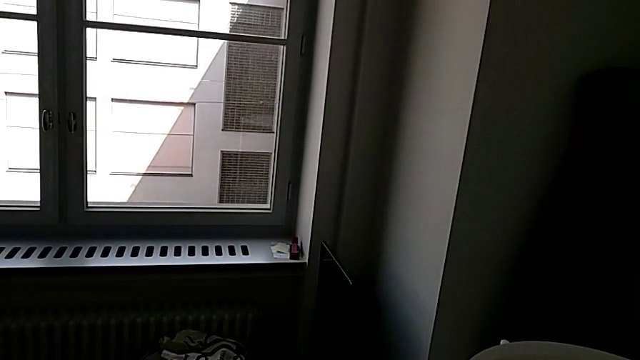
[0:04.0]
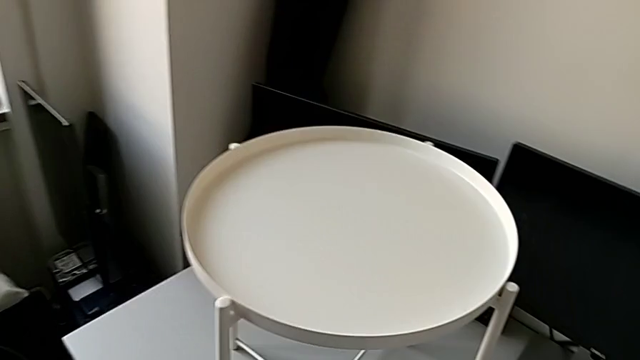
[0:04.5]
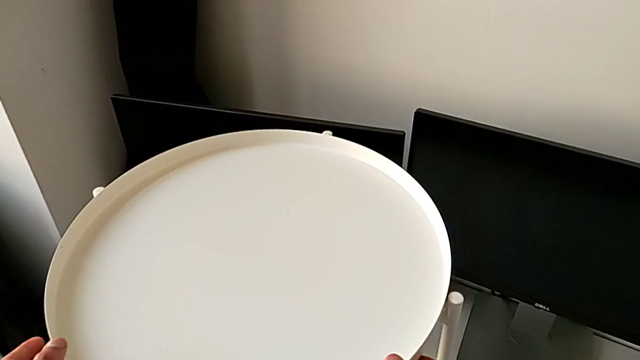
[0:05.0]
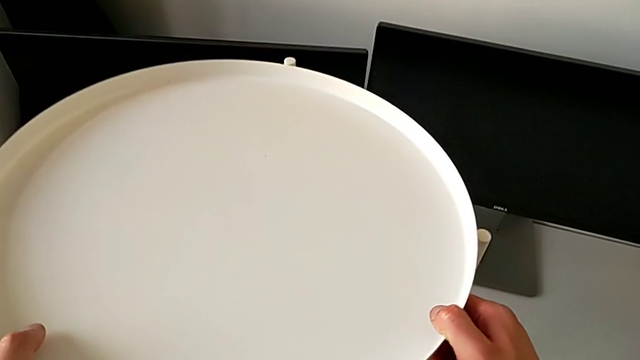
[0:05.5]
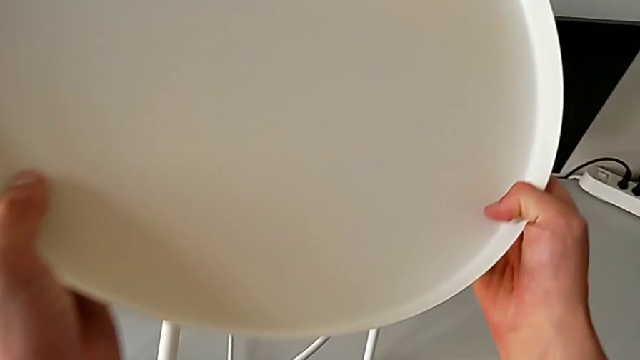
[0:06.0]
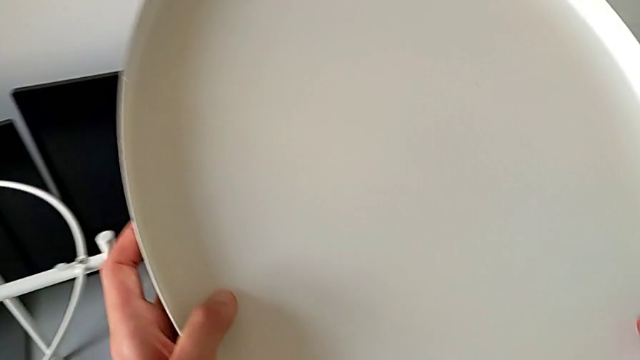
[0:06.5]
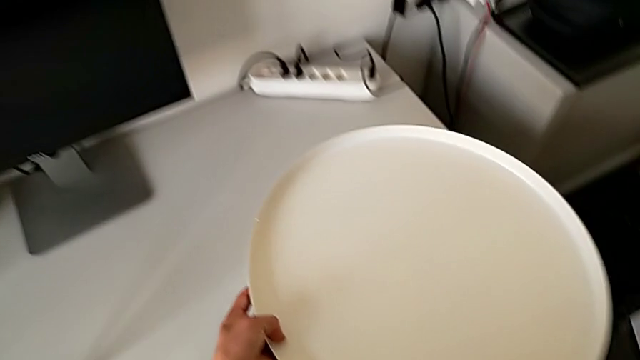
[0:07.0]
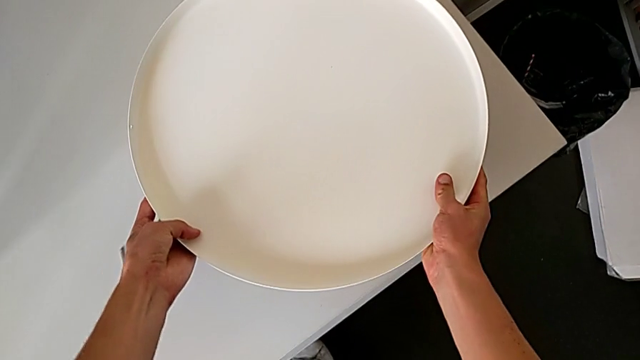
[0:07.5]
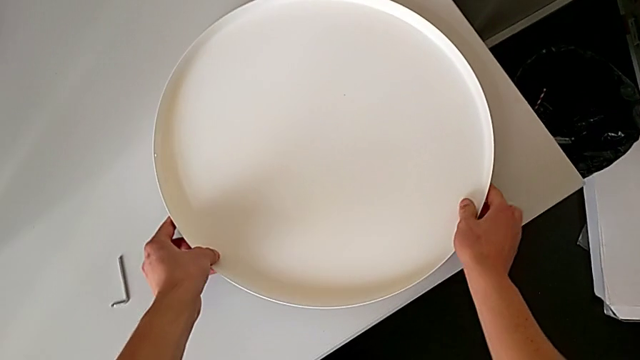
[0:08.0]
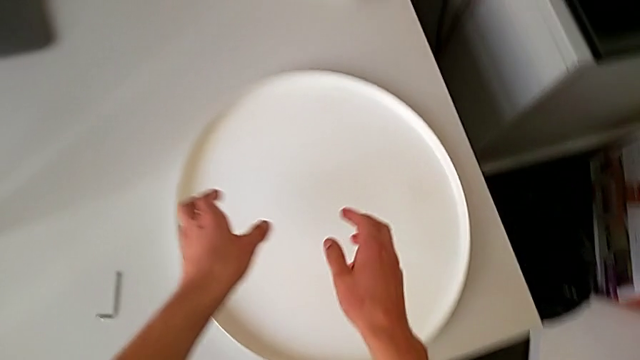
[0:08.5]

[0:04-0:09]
The camera wearer disassembles the tray. They grab the tray, disassemble it, lift it and place it.

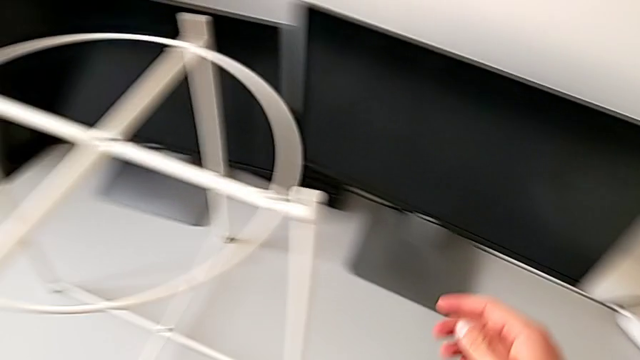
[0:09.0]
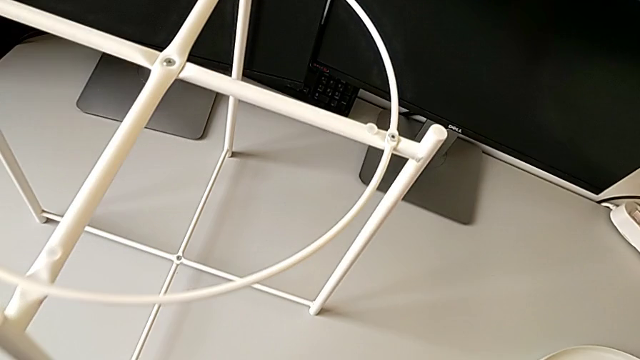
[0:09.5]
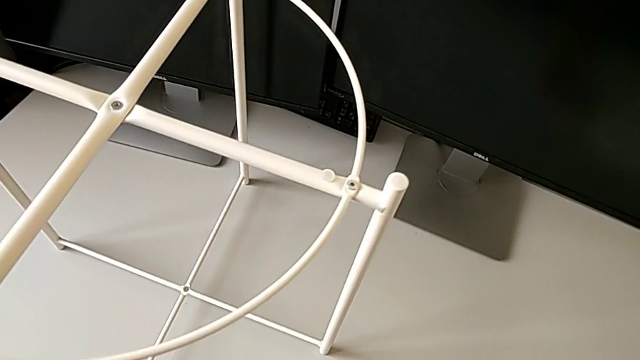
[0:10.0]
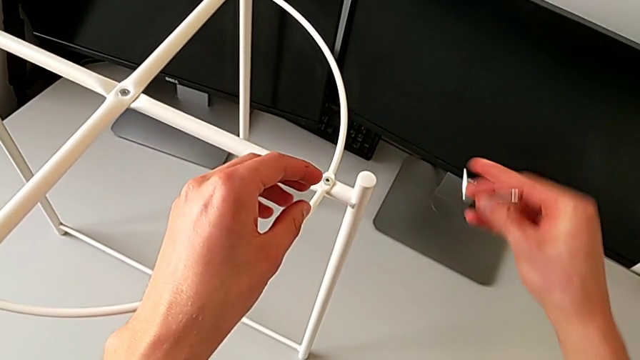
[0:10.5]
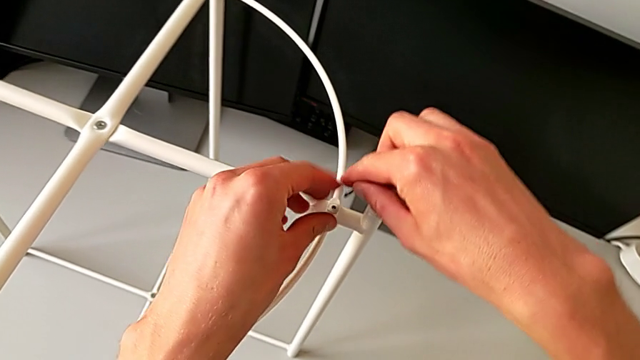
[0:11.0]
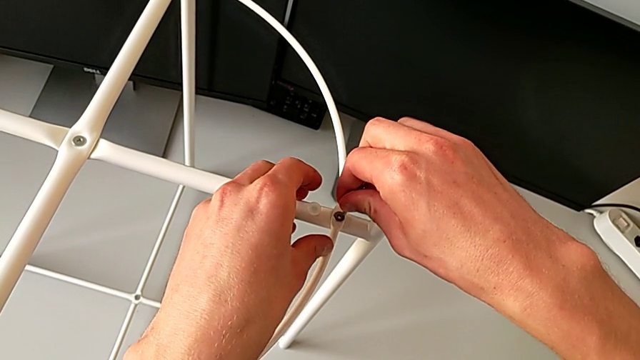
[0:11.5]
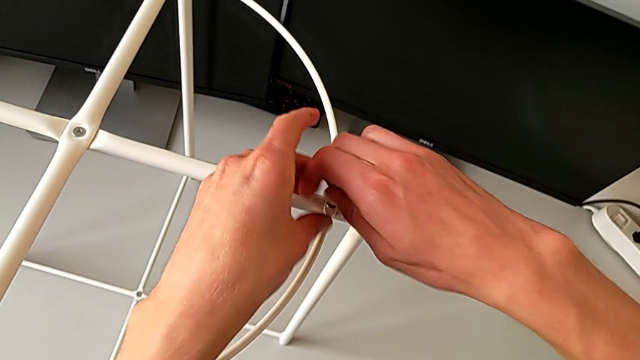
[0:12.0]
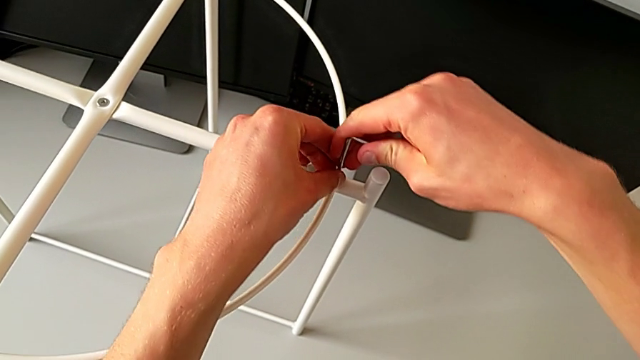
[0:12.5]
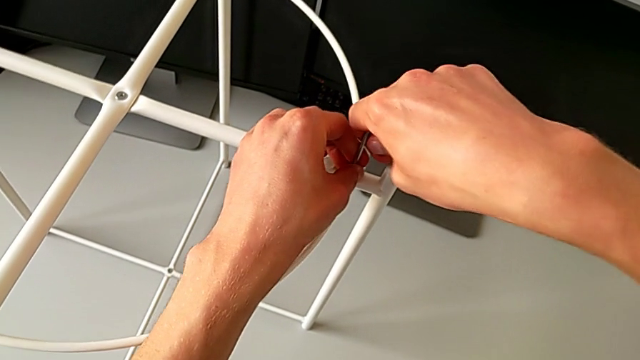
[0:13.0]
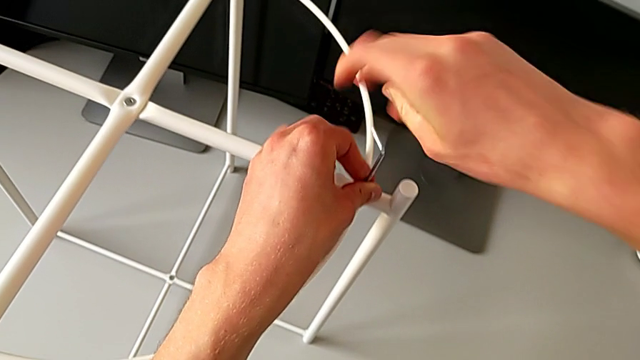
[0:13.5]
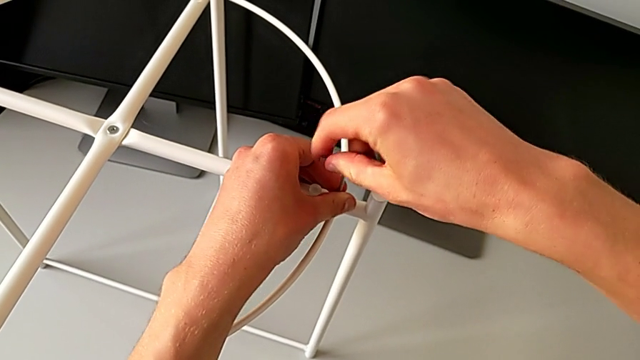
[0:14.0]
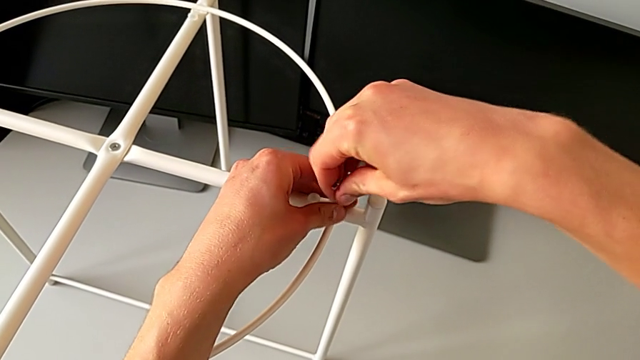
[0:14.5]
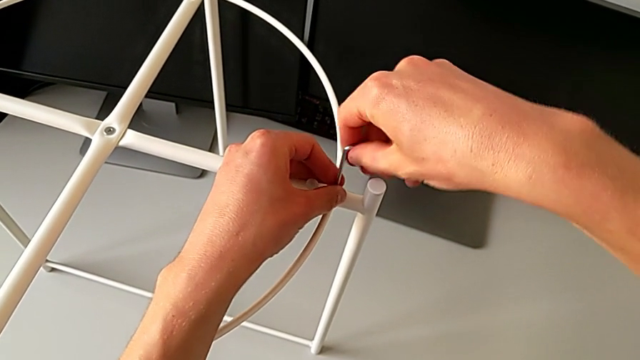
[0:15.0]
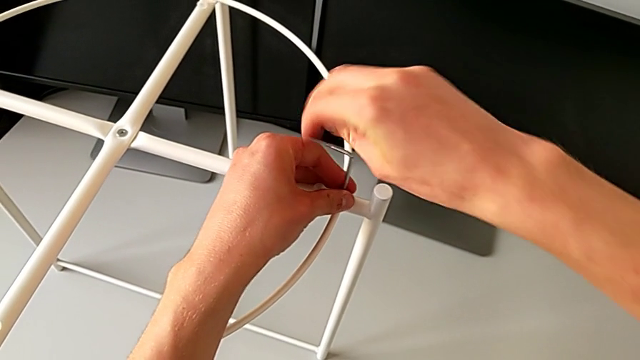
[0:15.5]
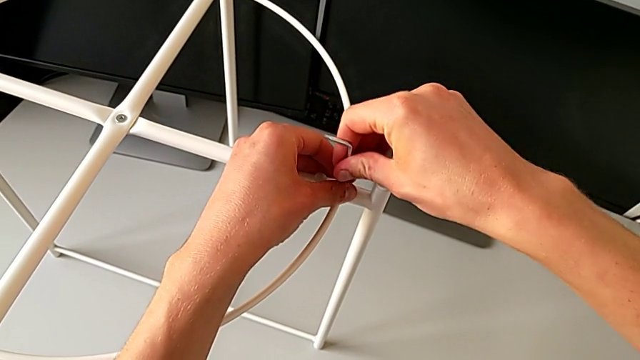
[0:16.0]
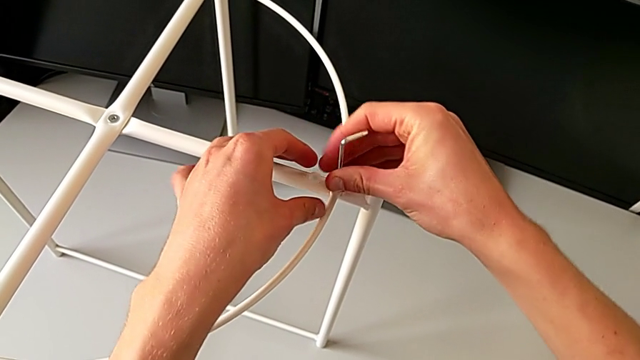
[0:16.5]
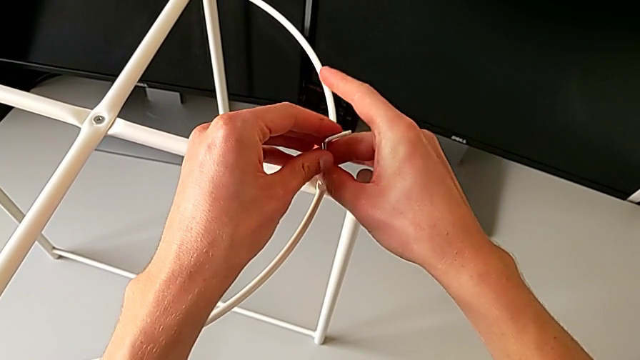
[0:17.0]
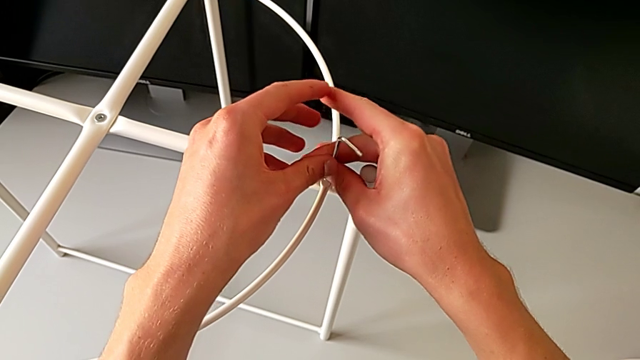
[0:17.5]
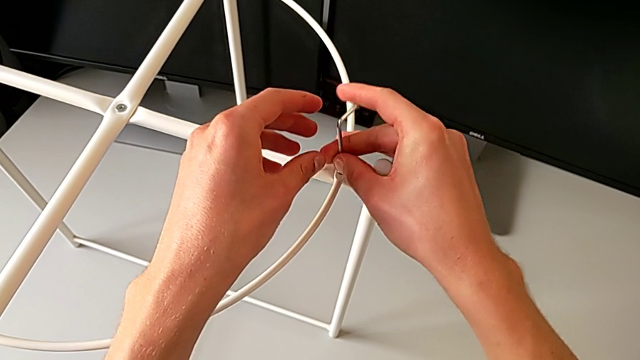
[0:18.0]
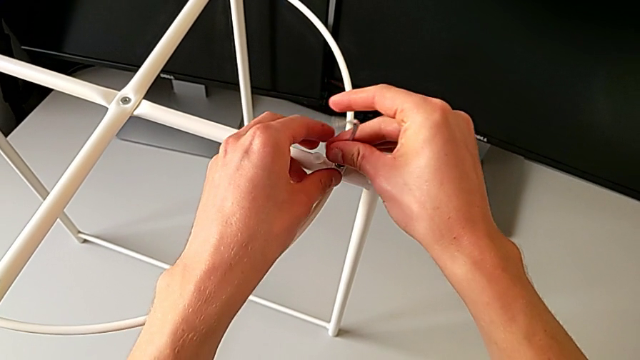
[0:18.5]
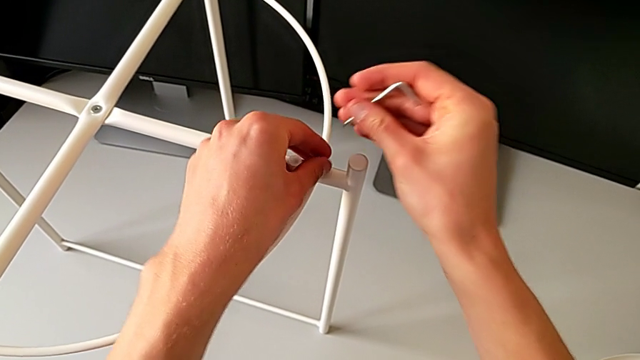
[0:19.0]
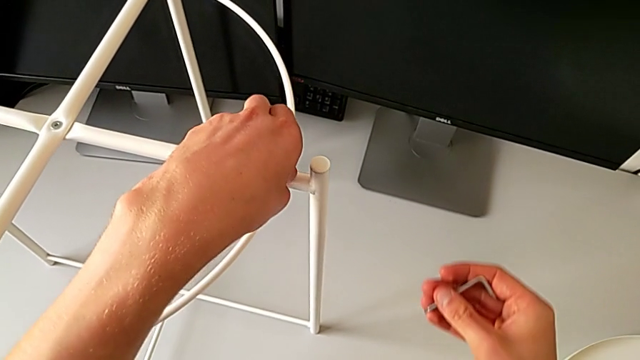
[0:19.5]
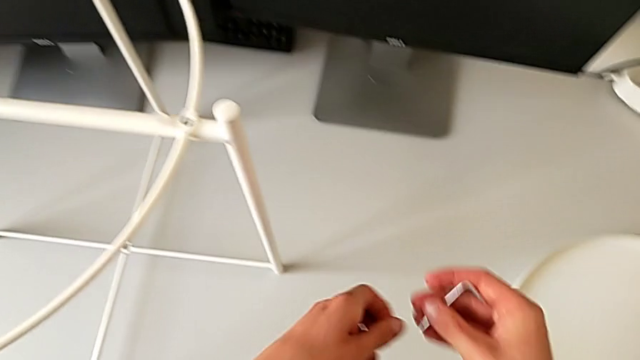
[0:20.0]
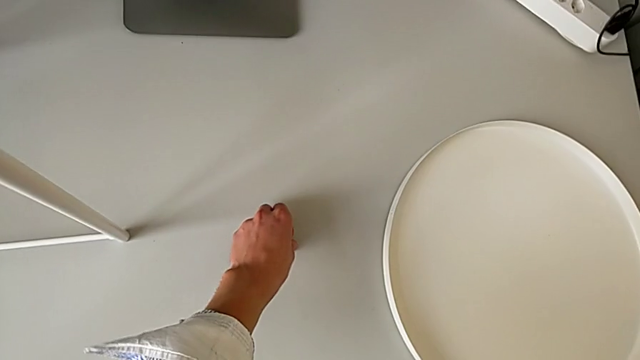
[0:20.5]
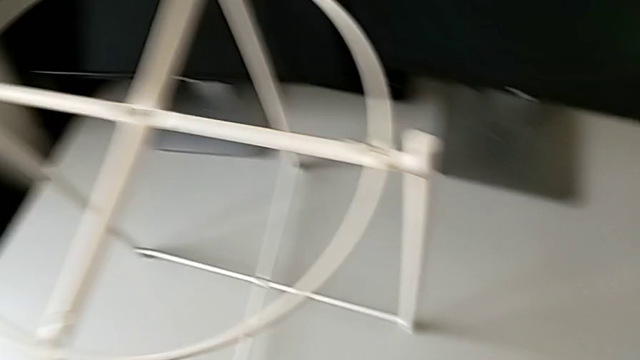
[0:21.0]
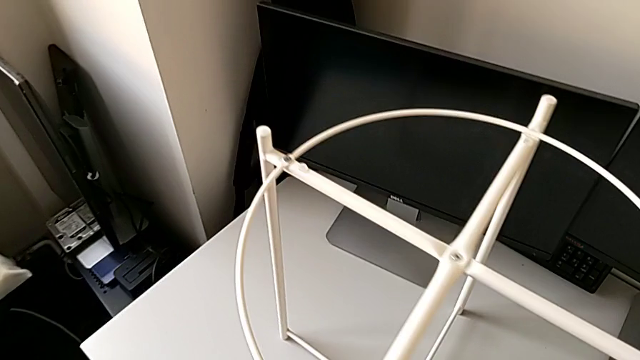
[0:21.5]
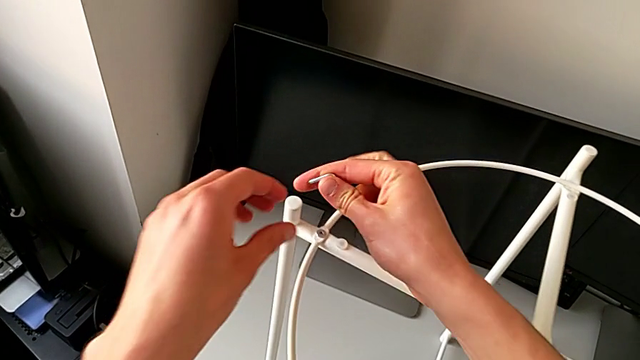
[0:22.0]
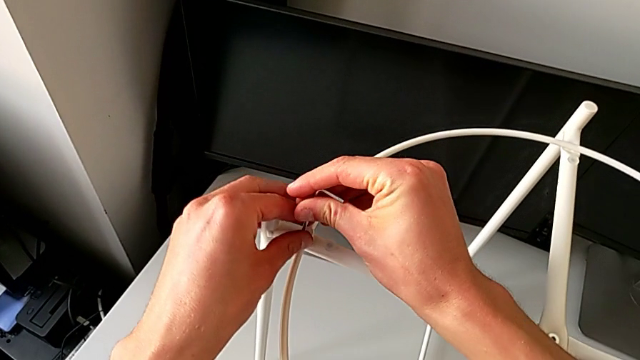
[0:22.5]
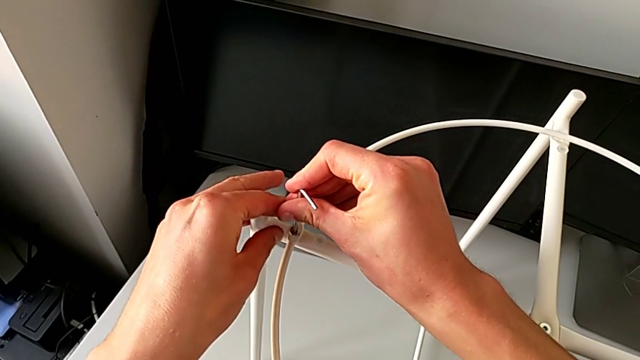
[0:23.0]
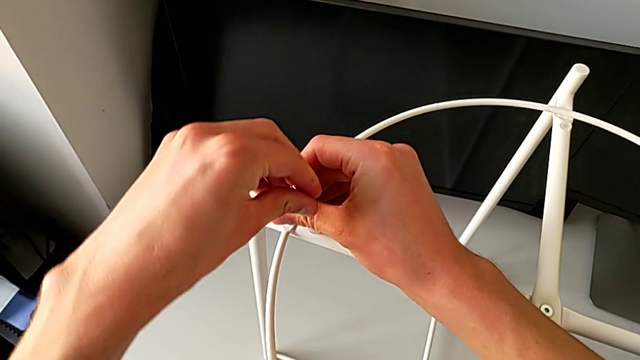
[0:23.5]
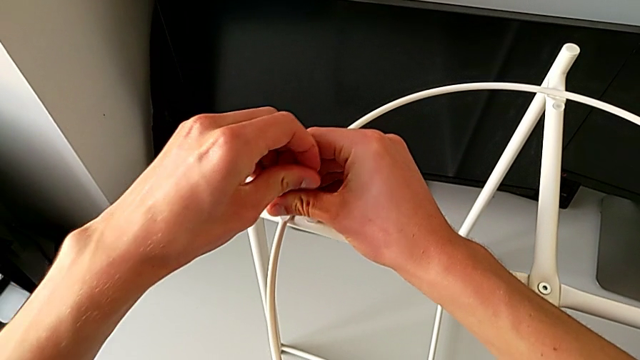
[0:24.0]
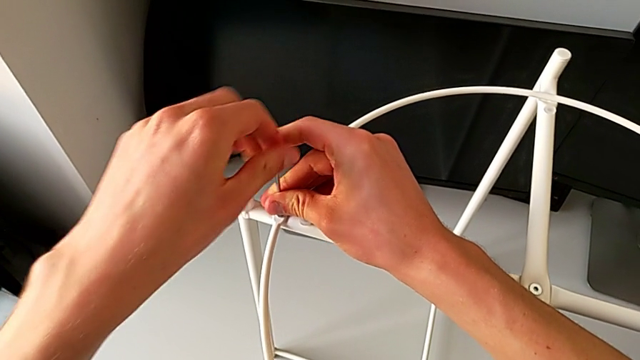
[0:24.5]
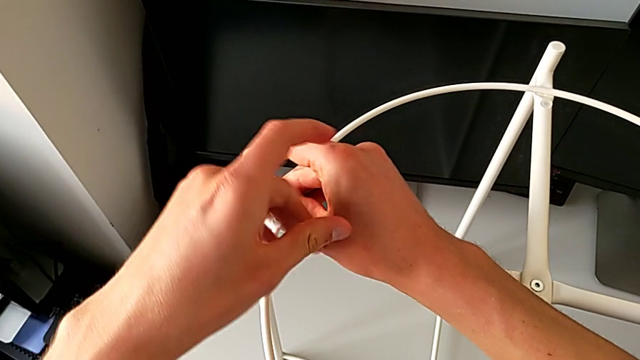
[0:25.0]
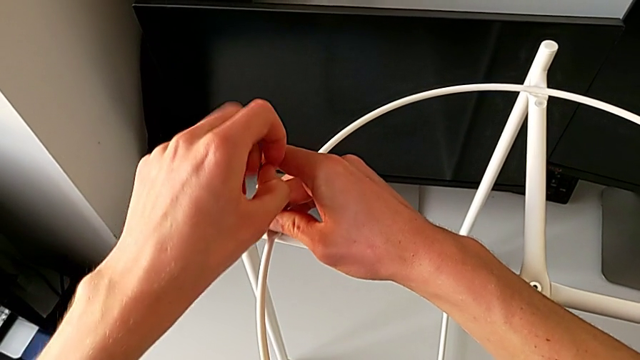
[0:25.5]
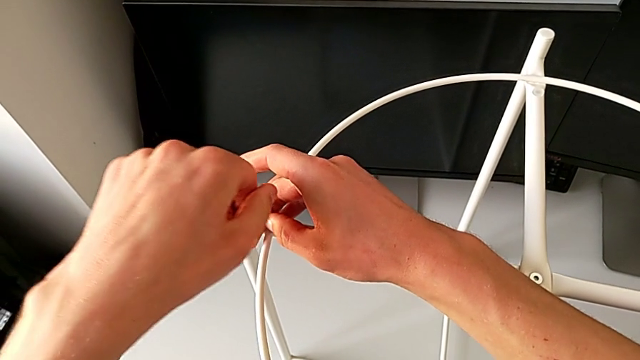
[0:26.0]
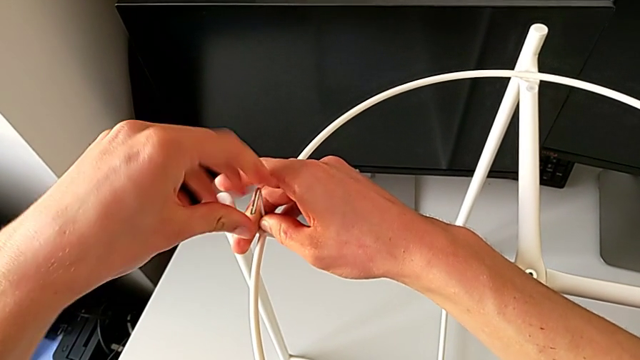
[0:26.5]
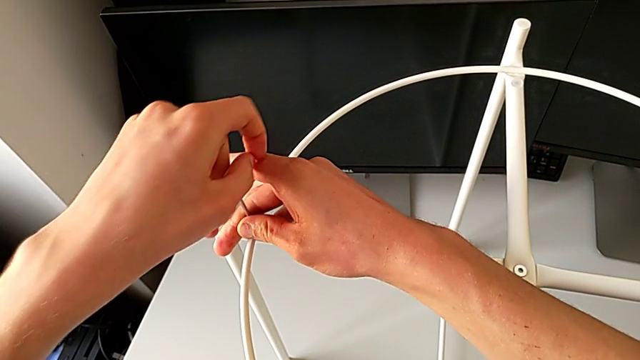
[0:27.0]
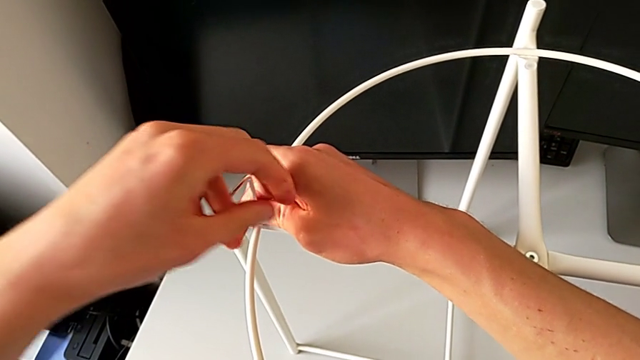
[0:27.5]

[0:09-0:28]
The camera wearer is disassembling the circle. They grab the Allen wrench, insert it and unscrew the hex socket head. They withdraw the Allen wrench with the right hand and disassemble the hex socket head with the left hand, place it, approach it, insert the Allen wrench and begin to unscrew the hex socket head.
